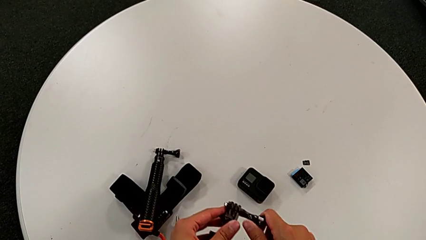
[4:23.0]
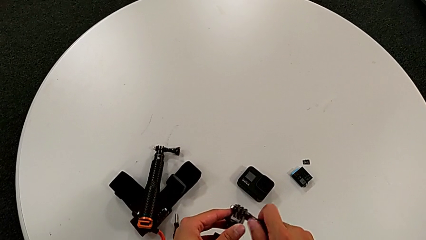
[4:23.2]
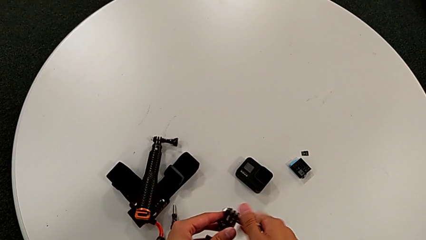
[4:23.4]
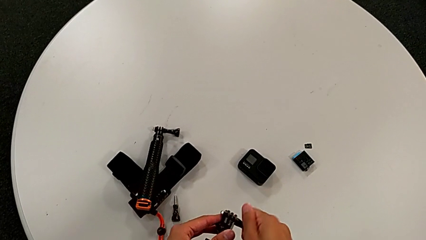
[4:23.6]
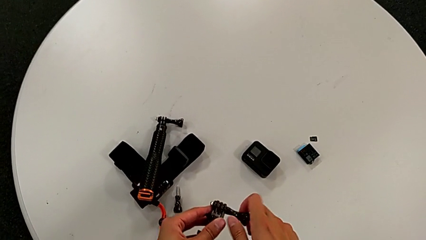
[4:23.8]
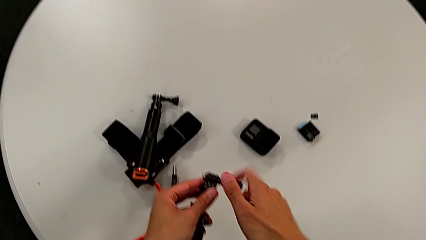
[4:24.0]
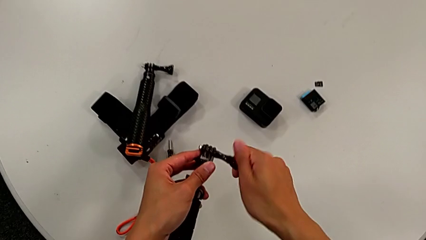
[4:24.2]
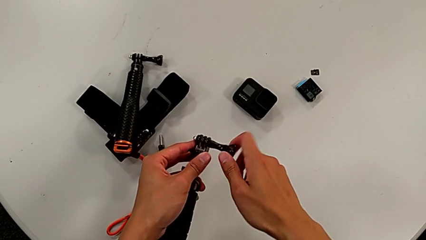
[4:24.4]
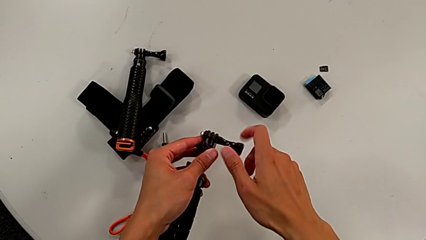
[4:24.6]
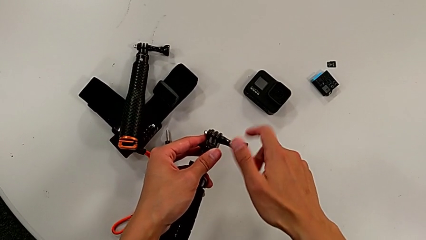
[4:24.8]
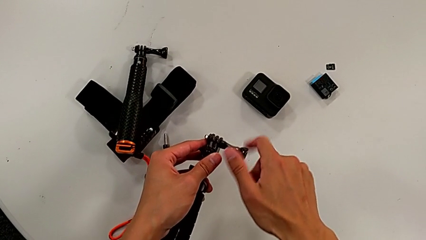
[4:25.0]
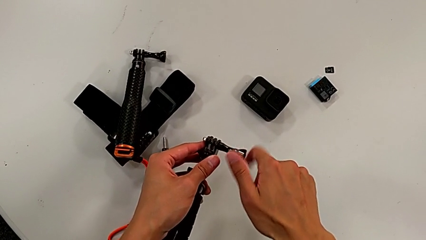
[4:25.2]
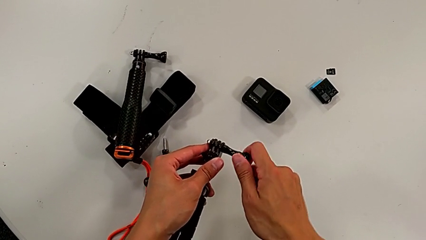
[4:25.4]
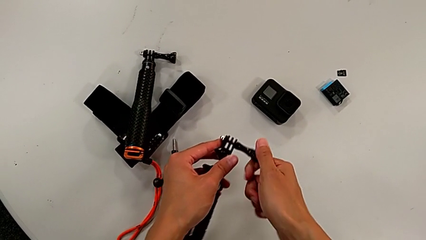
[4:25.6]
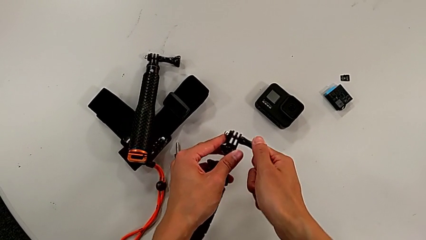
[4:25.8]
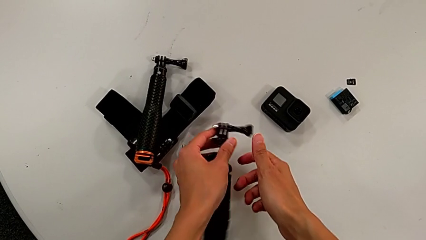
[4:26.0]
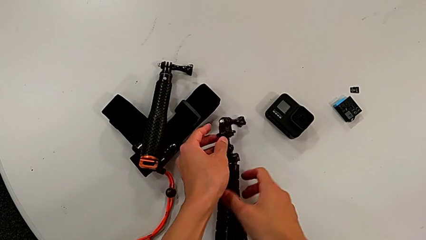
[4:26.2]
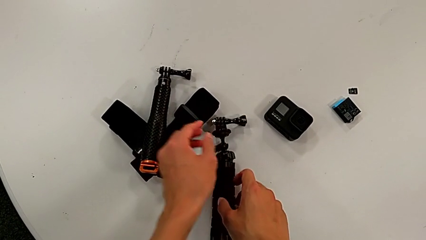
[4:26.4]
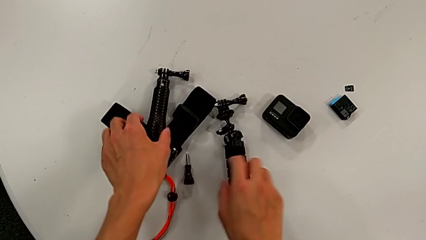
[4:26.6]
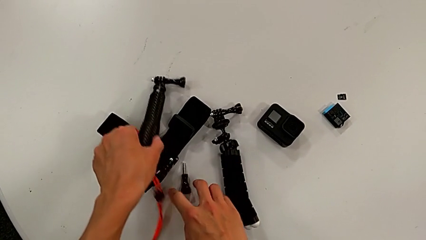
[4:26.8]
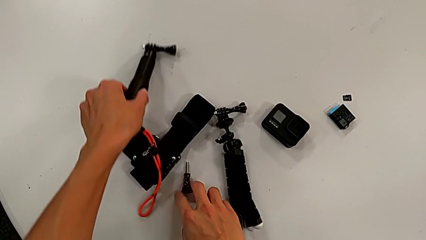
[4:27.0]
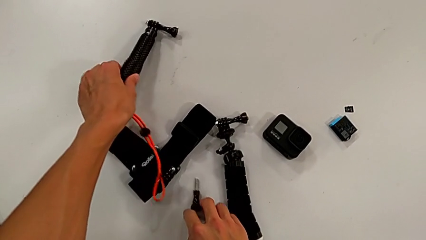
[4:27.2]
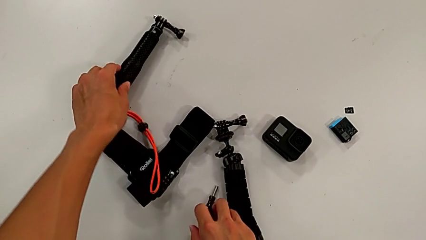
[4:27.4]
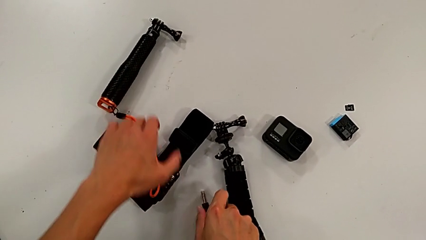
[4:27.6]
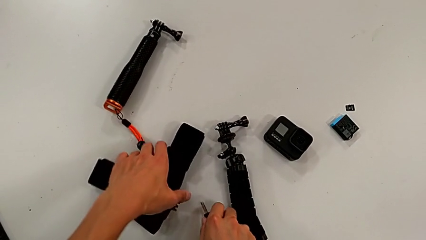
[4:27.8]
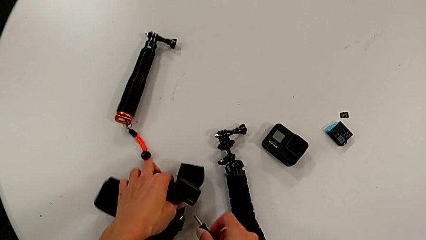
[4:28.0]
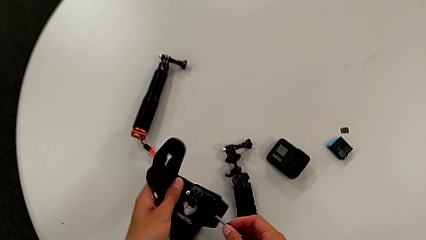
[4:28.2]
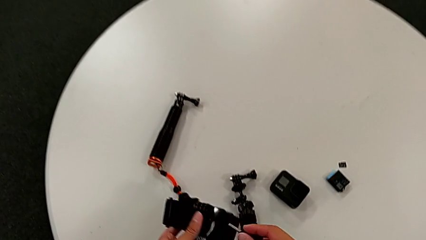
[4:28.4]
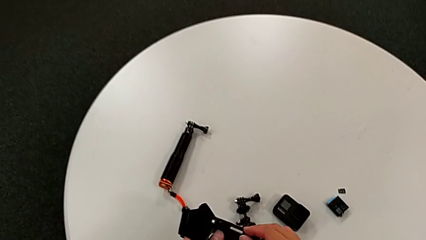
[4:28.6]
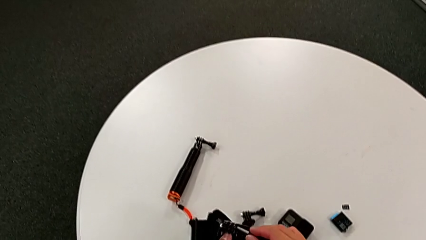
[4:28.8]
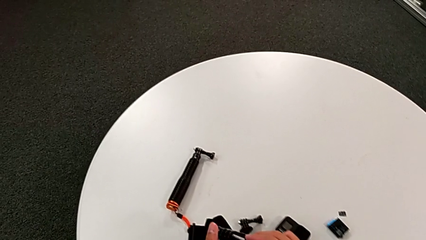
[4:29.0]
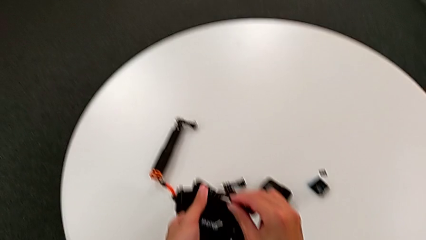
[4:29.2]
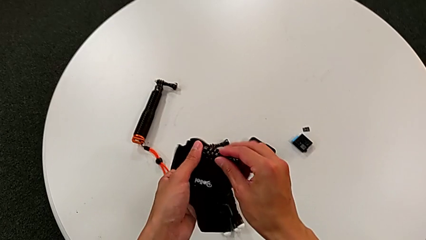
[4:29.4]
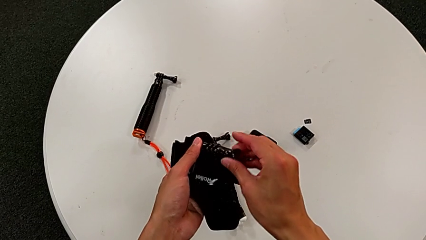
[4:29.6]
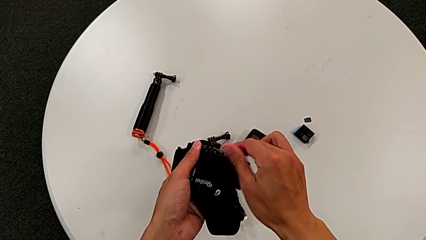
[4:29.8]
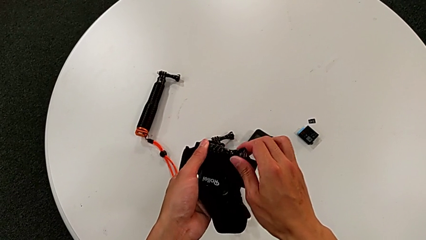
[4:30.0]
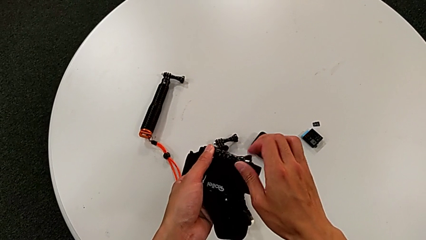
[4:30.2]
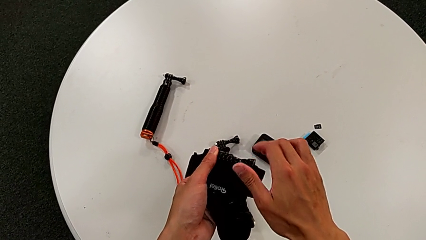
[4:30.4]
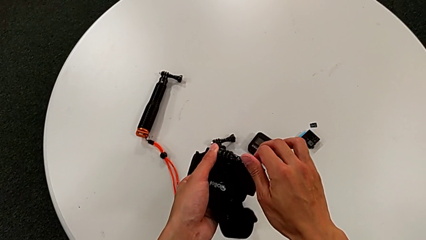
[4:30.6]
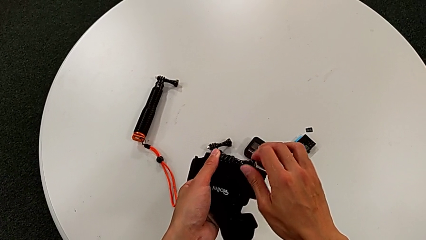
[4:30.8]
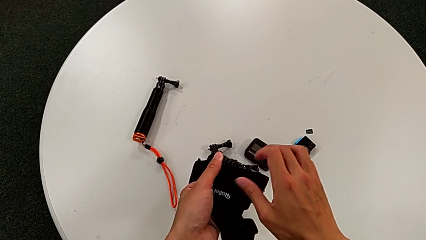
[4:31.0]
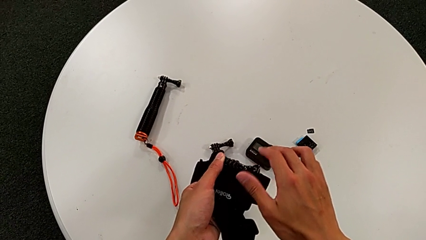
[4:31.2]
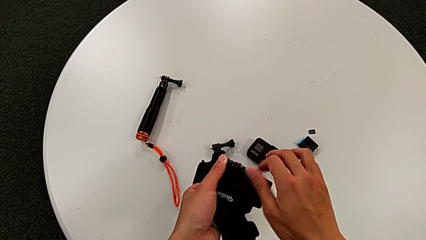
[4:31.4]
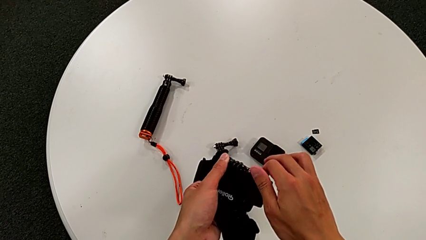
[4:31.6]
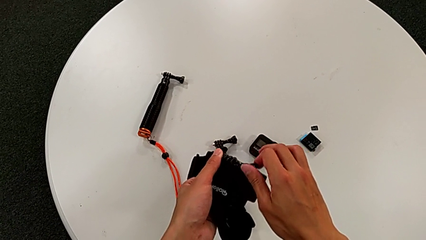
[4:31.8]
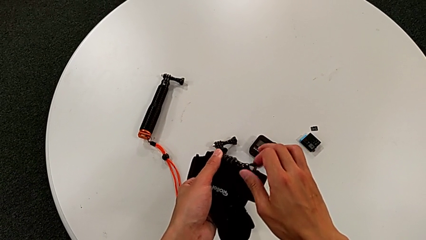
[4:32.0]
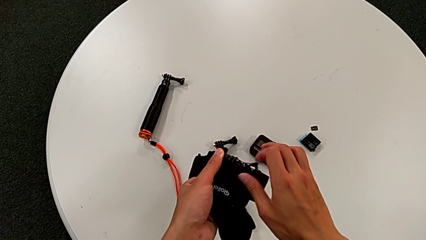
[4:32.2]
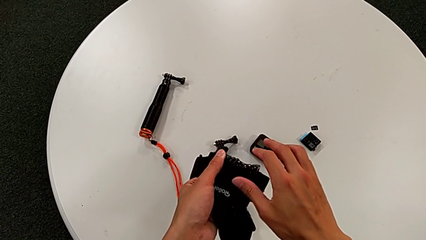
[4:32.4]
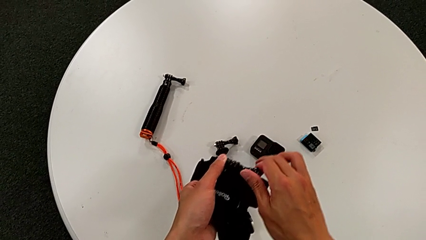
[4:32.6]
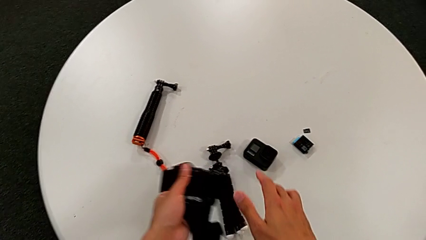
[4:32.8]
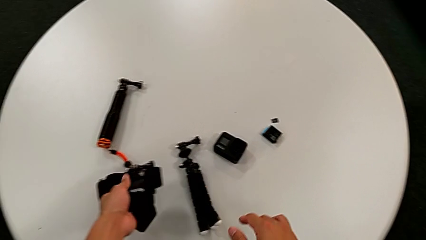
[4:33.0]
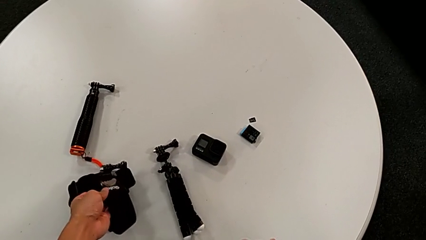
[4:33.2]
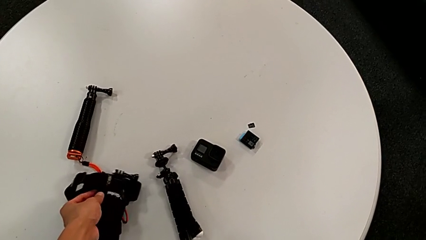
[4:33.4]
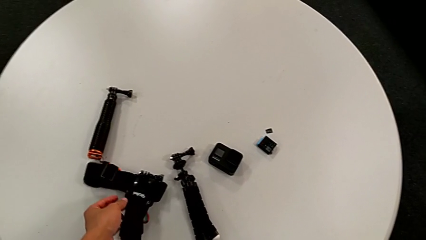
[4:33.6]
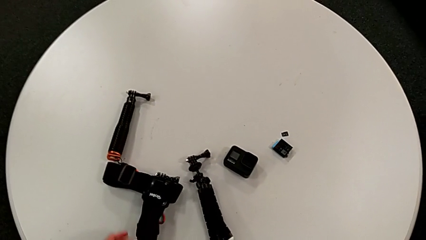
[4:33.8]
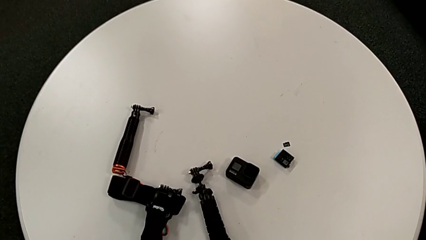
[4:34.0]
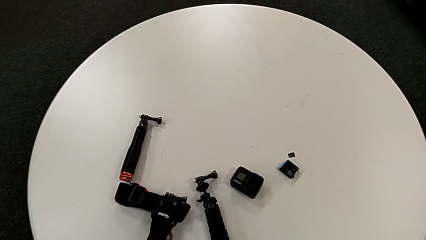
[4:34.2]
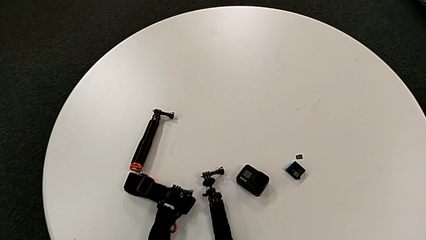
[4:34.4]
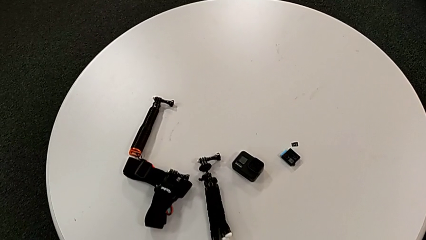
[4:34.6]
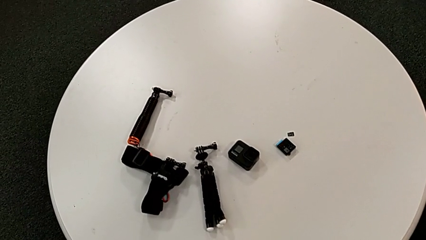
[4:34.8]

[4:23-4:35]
The camera wearer is disassembling the GoPro from the tripod. They screw the right screw, place the black tripod, grab the black handheld grip, grab the black strap, grab the right screw, screw it and place the black strap.
